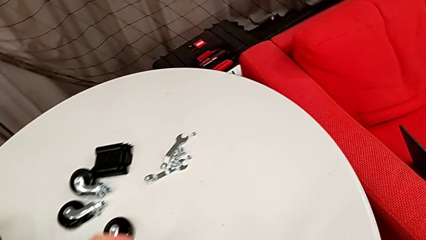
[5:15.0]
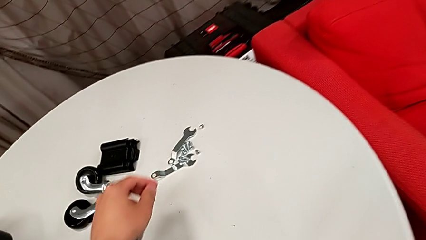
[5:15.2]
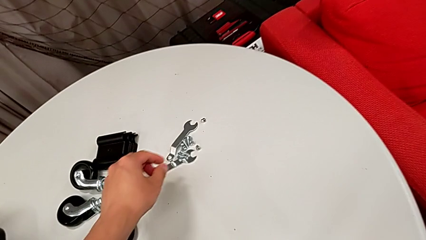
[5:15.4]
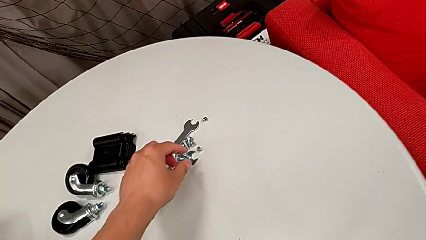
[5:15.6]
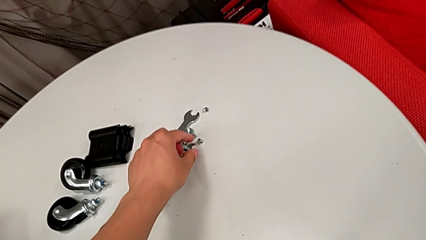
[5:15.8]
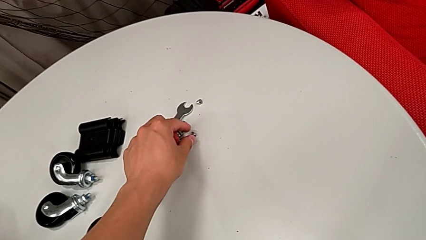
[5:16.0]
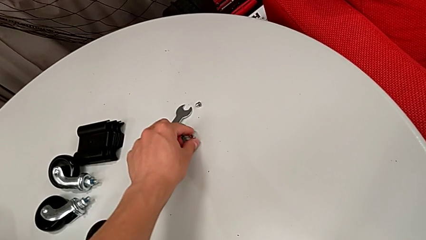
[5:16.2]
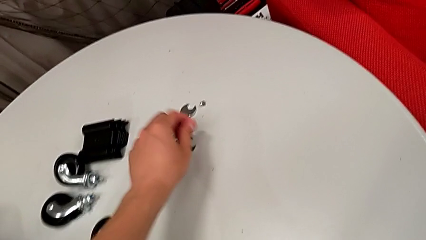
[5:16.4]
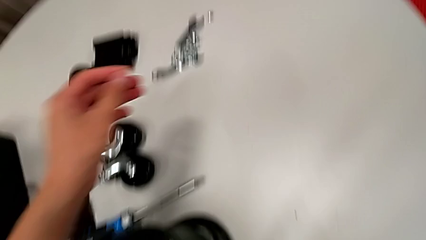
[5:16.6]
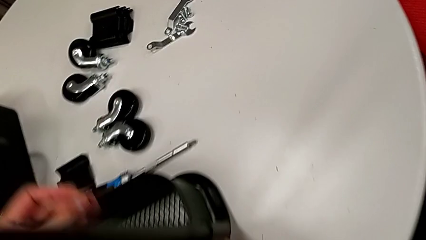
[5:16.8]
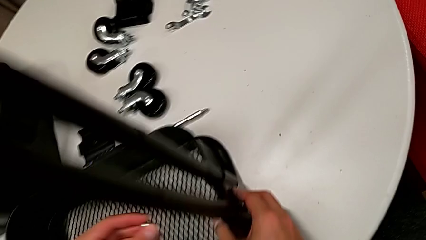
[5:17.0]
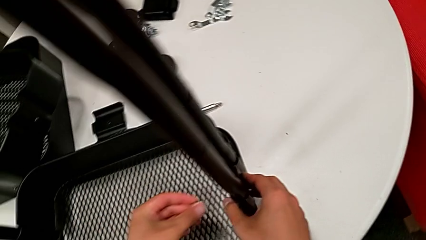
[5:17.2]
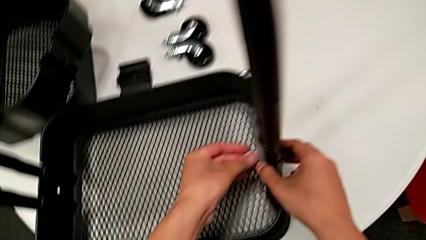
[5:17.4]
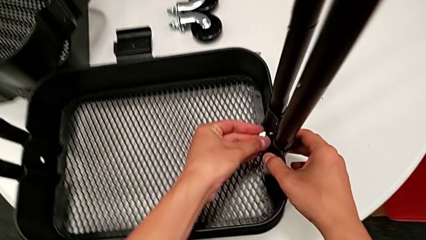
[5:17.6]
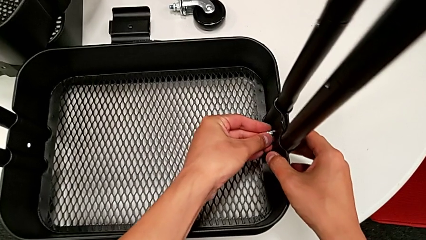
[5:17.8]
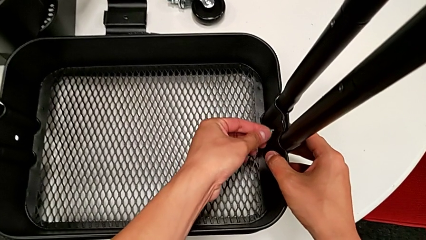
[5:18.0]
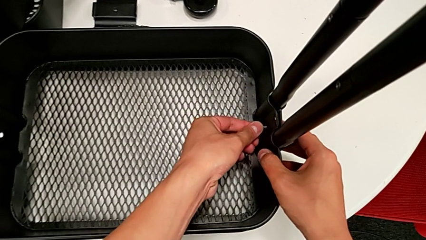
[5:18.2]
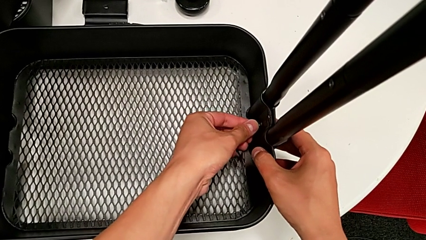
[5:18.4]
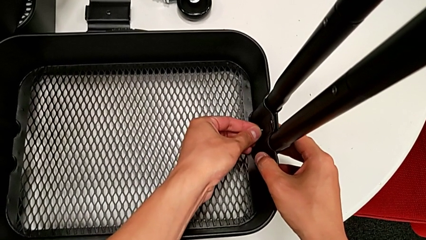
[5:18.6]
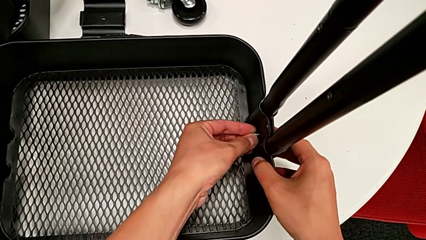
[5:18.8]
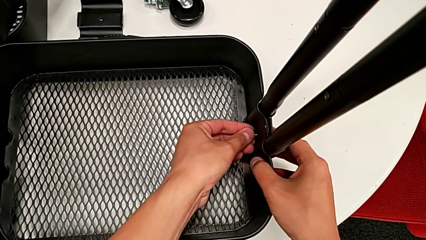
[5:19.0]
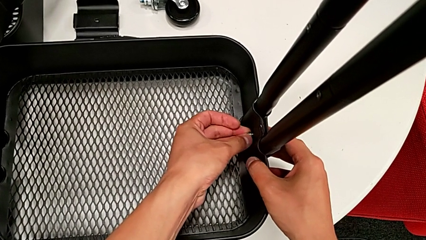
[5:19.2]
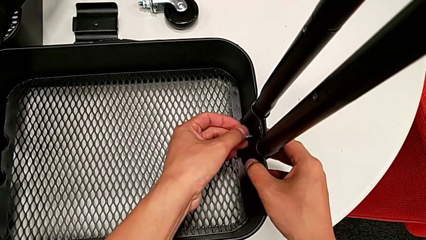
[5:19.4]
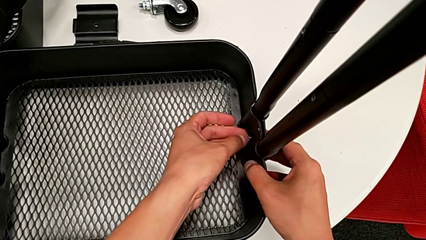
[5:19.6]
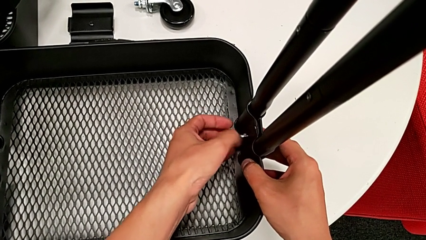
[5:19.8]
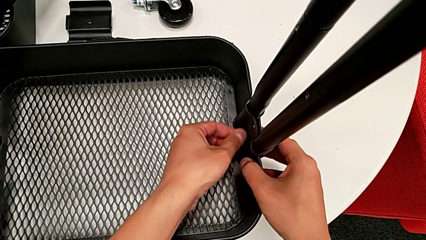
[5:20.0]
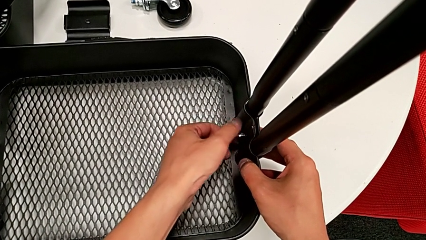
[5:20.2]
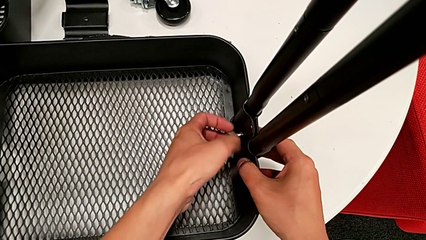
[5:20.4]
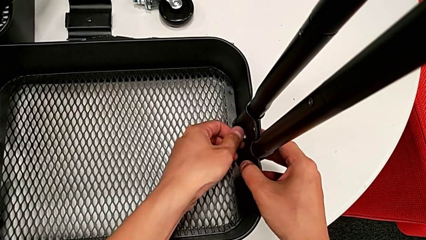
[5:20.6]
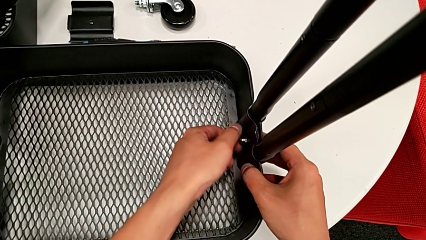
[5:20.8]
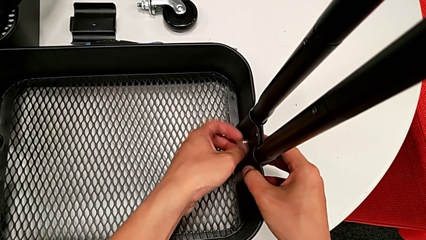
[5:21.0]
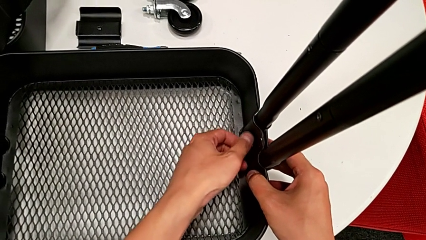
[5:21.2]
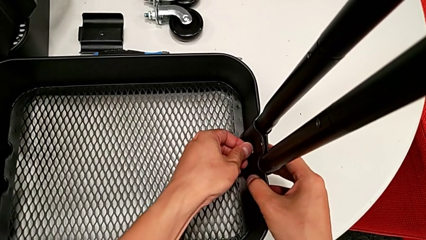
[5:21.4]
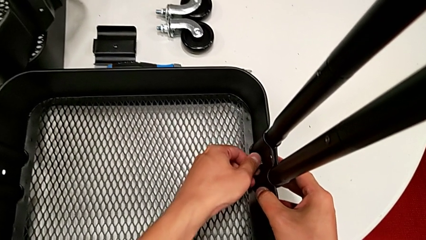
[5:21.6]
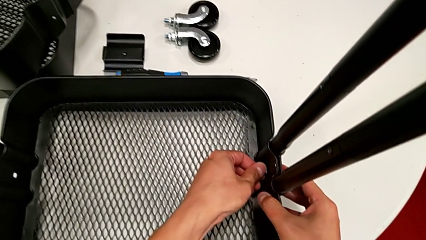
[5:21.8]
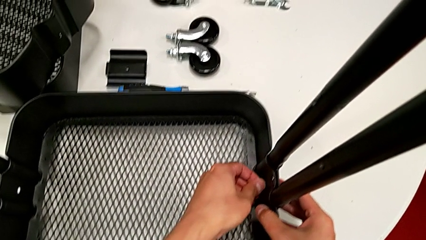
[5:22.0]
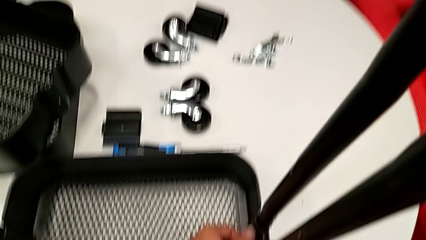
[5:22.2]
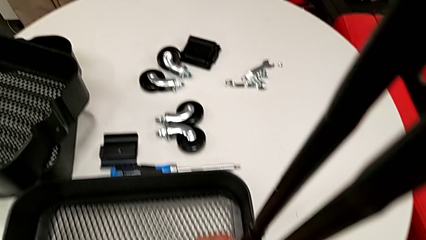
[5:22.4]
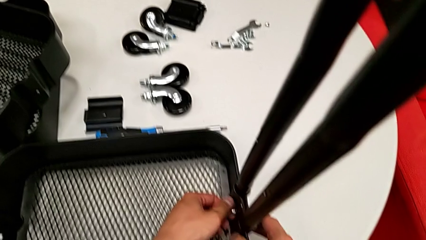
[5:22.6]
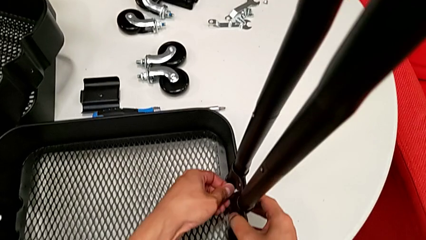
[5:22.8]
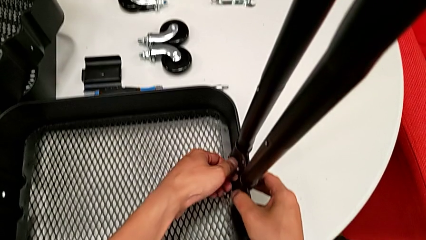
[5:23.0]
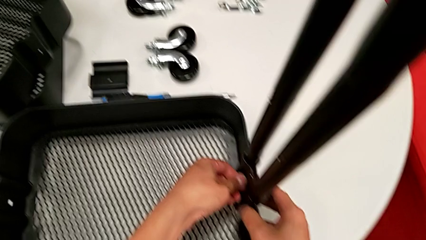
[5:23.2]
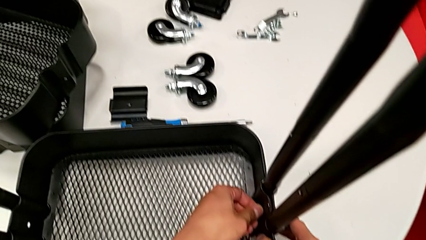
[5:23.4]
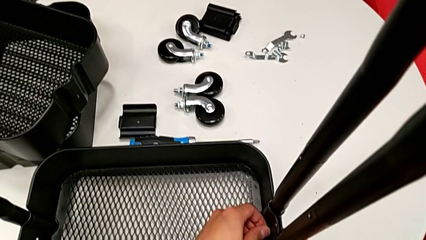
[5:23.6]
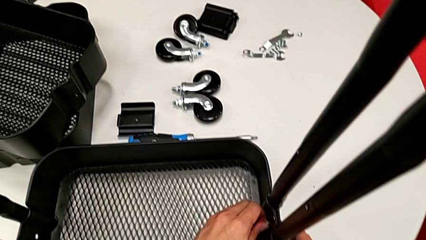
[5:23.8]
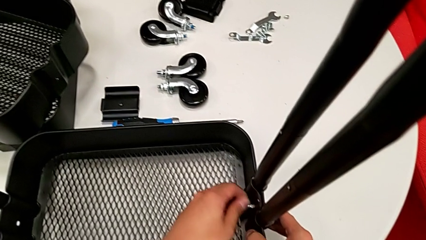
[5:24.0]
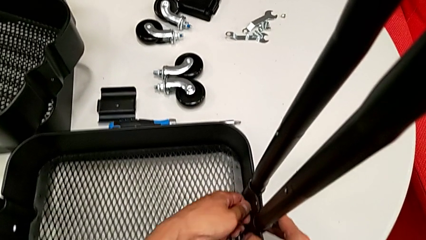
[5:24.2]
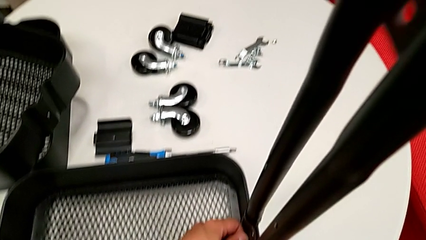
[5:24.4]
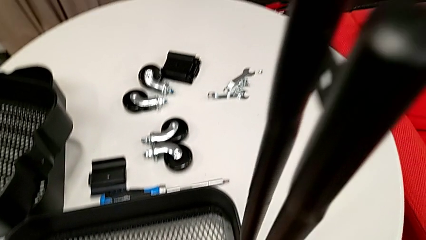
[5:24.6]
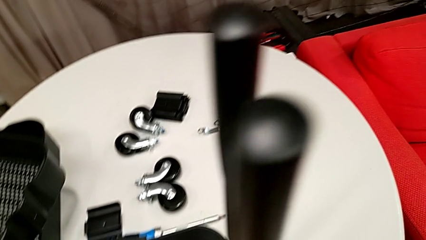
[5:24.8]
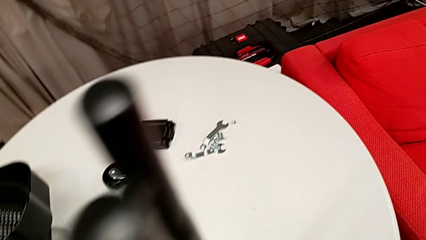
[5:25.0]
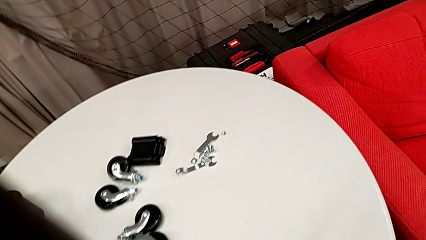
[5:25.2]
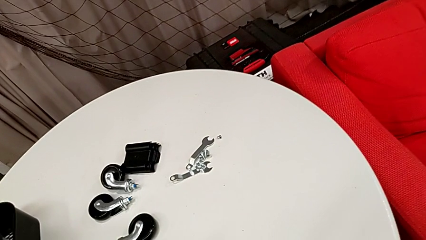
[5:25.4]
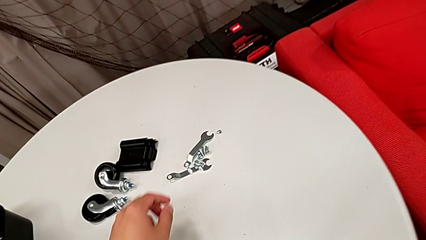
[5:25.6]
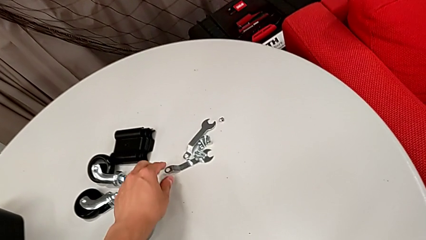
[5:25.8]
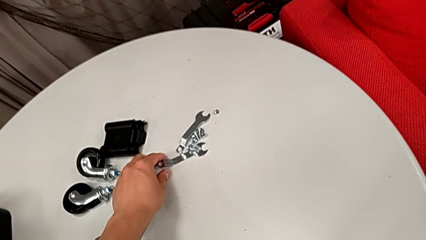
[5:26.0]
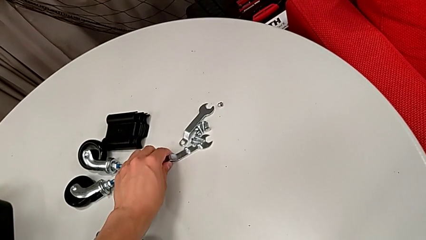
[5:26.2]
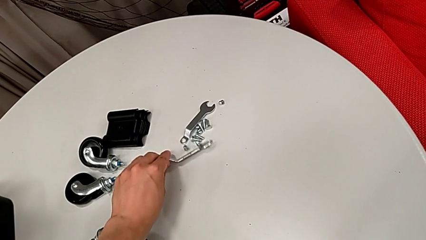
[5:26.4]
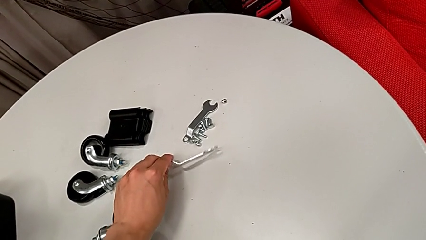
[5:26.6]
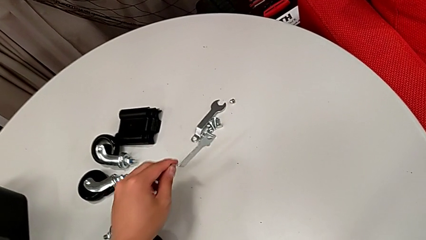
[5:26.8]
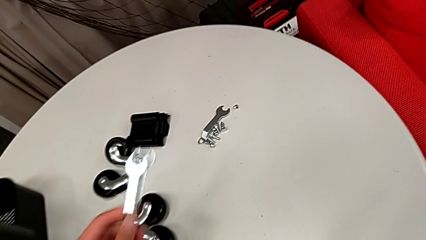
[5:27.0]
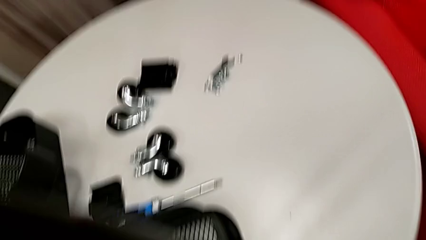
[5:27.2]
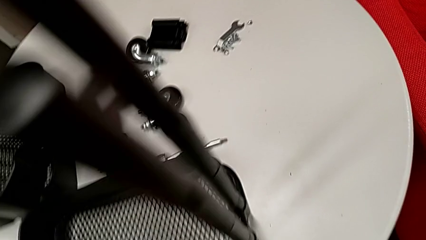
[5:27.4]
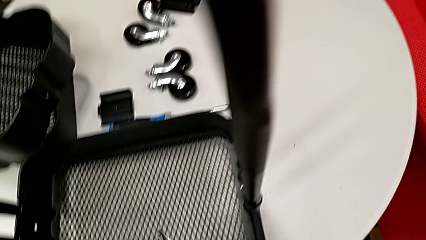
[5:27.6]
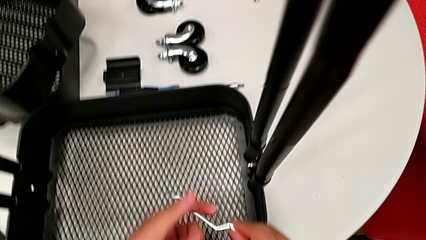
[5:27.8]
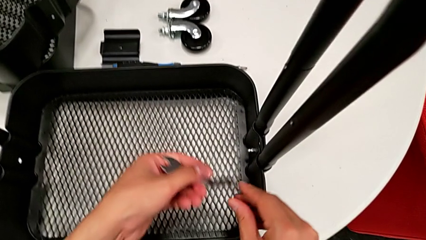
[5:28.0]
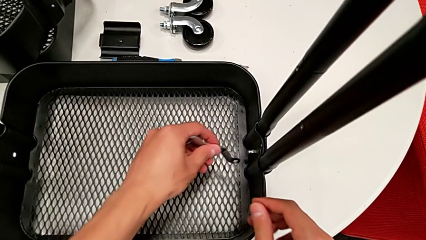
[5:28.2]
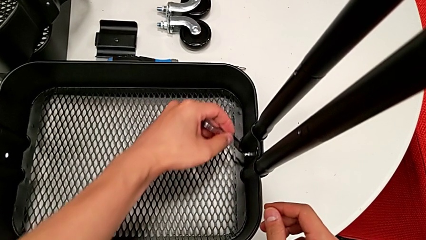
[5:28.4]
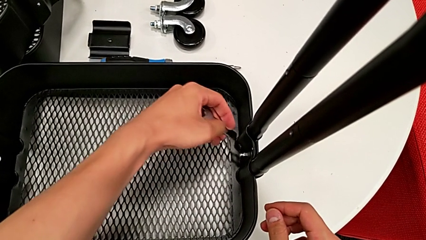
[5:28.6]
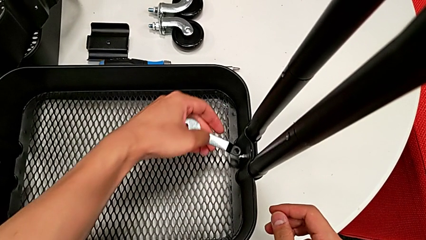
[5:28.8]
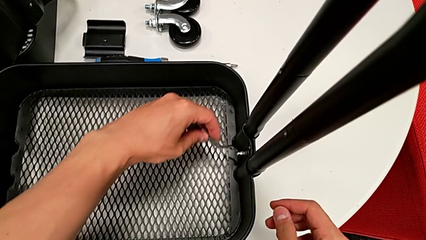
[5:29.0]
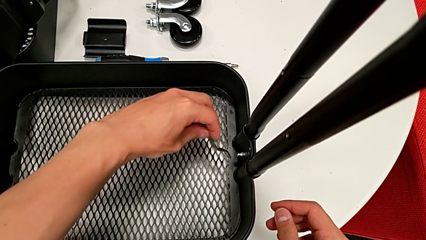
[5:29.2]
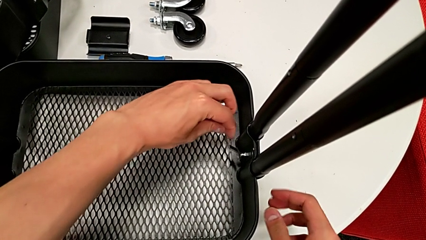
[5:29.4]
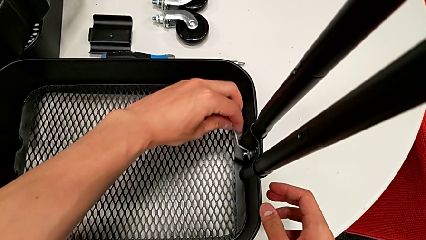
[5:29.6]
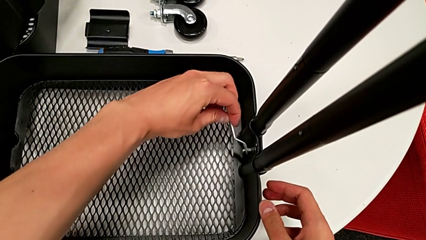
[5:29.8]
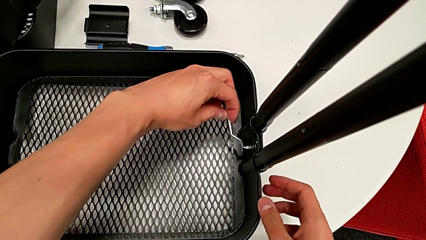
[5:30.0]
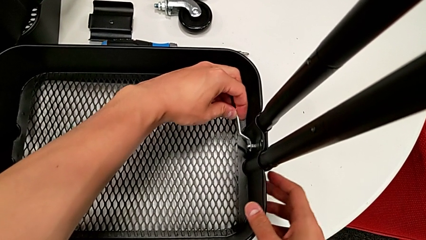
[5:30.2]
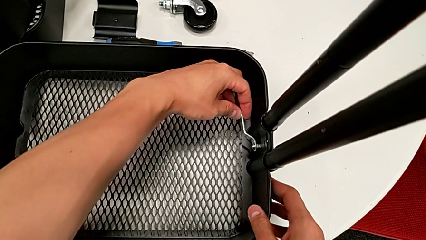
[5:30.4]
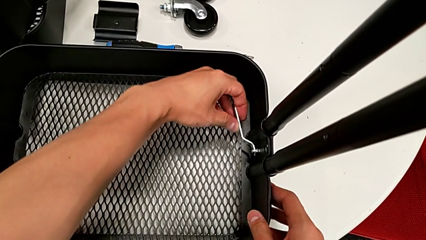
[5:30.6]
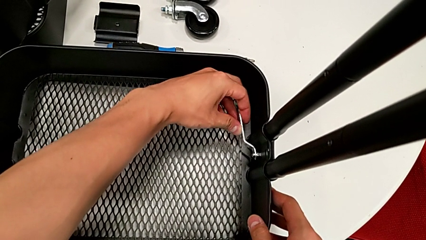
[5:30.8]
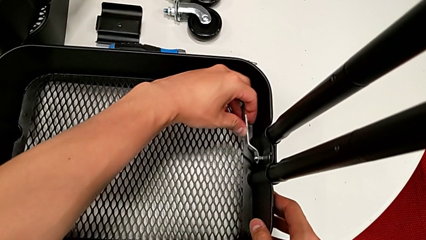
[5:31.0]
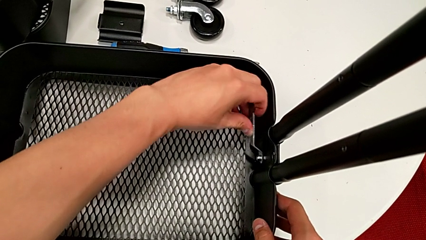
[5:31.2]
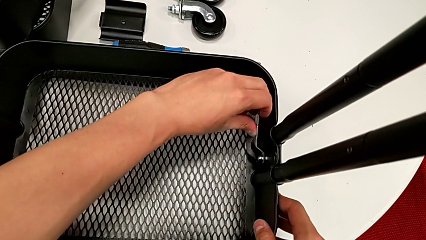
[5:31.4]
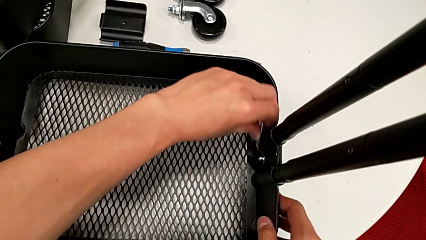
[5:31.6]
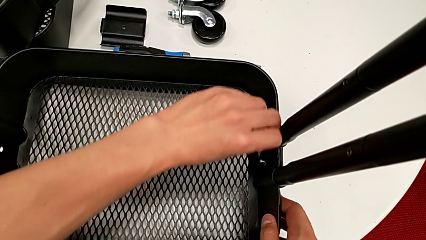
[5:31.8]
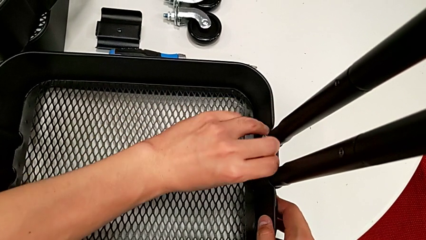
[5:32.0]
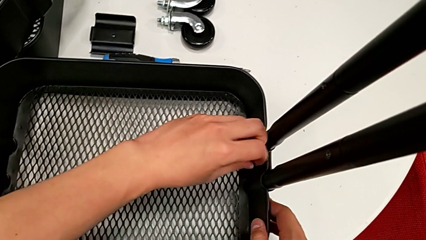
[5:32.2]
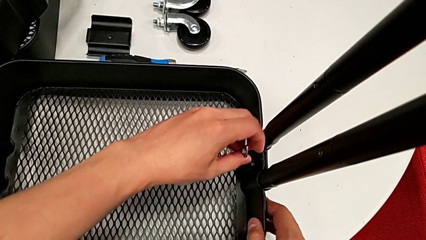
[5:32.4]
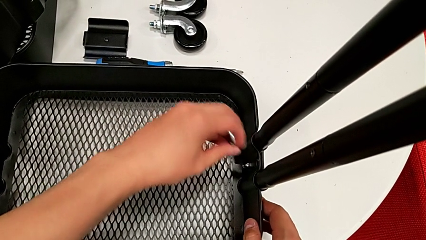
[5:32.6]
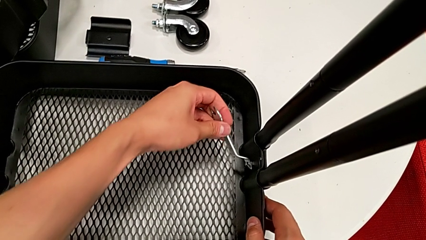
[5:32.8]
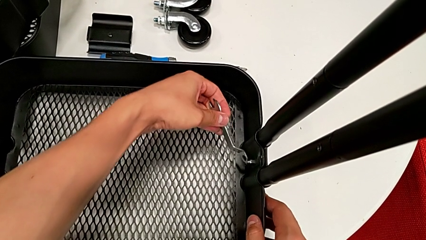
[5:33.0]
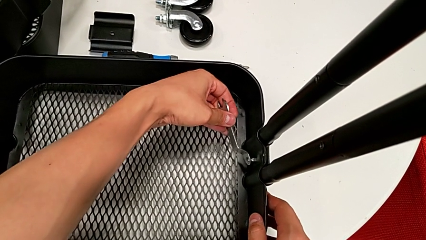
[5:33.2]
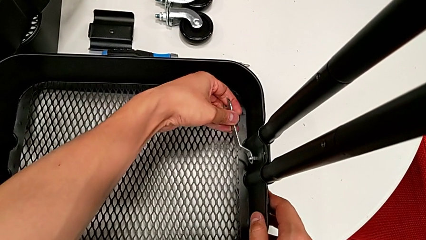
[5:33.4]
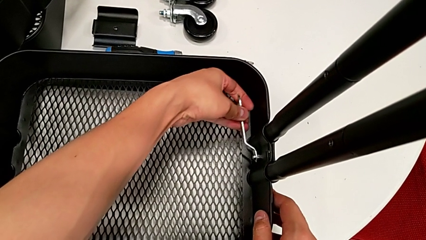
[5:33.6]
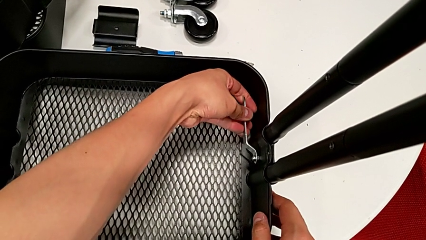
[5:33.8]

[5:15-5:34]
The camera wearer is assembling the bottom grid tray. They grab the first hexagon cap nut, screw it twice, grab the flat spanner wrench and begin to screw the first hexagon cap nut.
